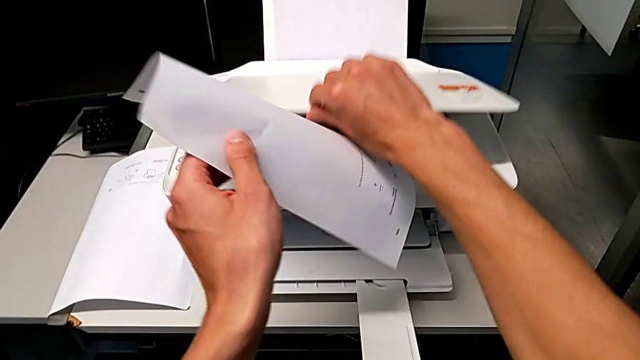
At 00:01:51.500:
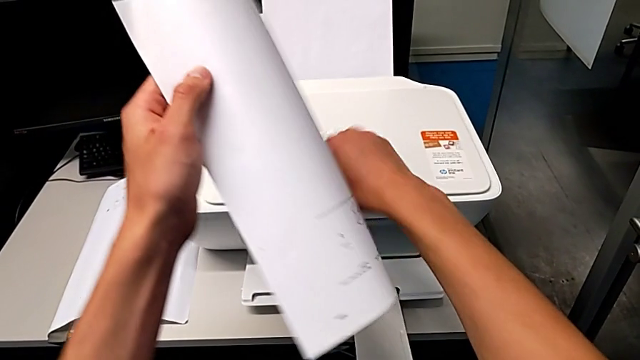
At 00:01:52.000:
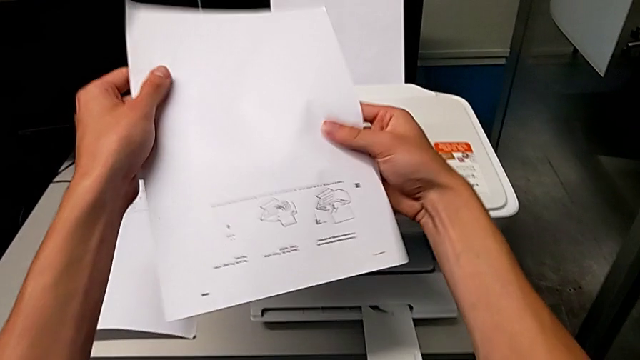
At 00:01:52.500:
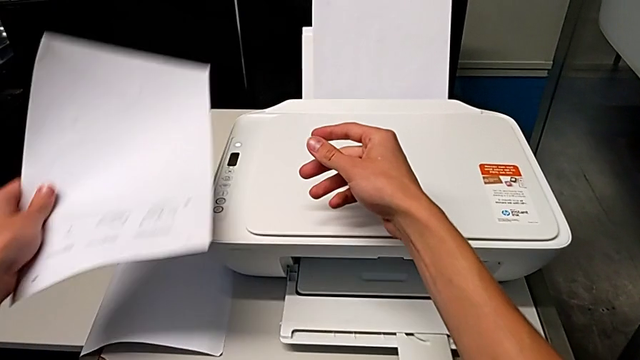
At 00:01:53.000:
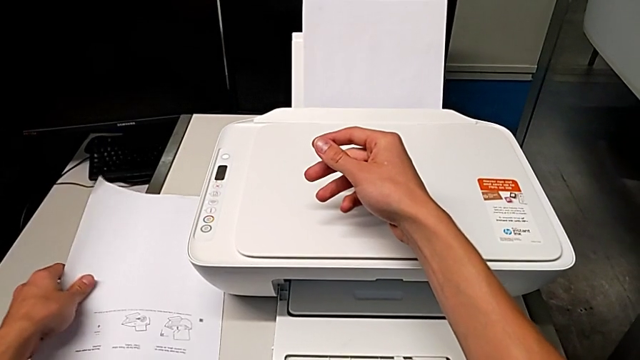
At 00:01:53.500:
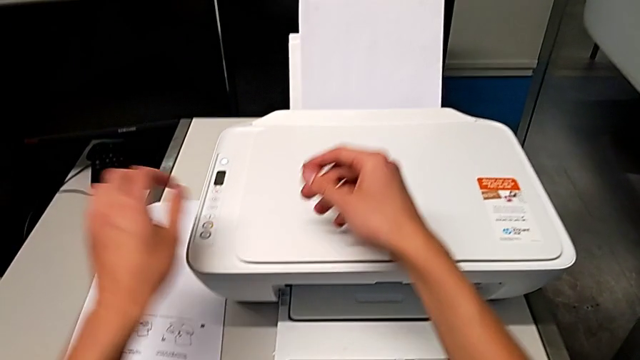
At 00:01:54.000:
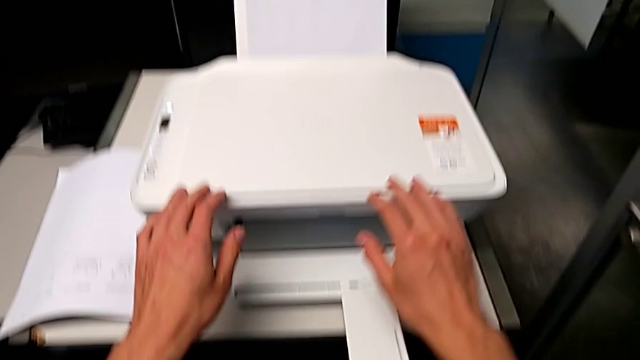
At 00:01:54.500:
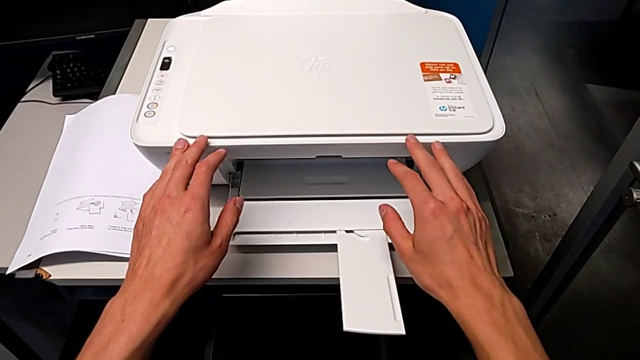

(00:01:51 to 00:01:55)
The camera wearer is withdrawing a paper from the printer. They close the copy gate, grab the paper stack and place the white paper stack.

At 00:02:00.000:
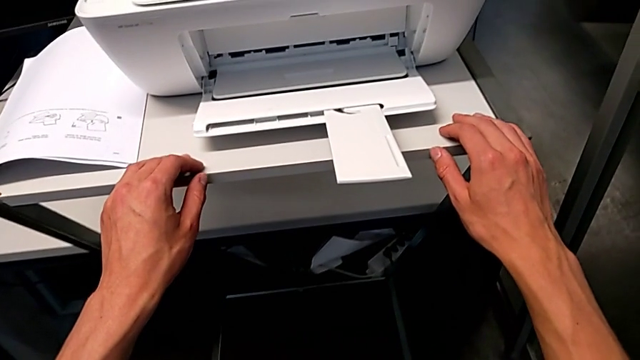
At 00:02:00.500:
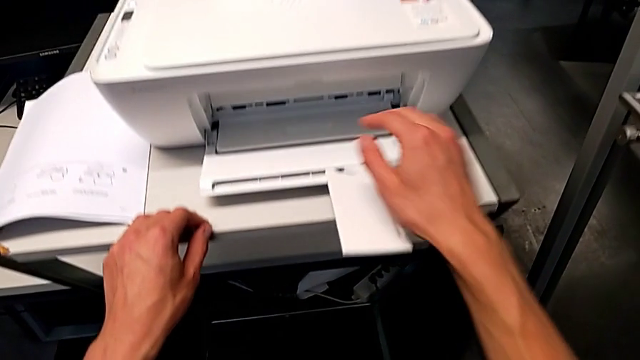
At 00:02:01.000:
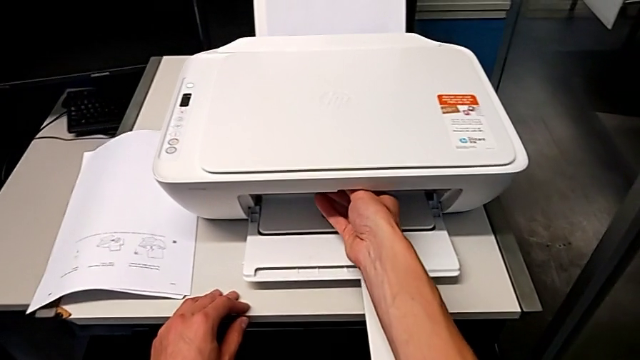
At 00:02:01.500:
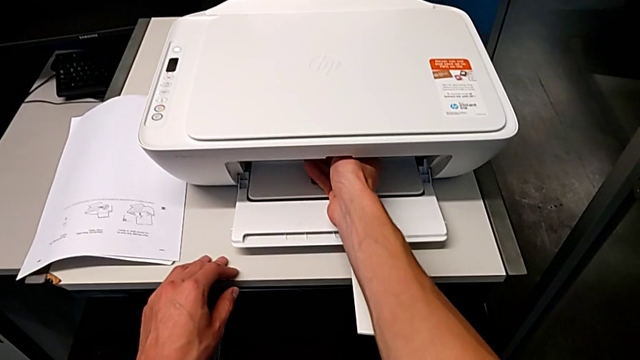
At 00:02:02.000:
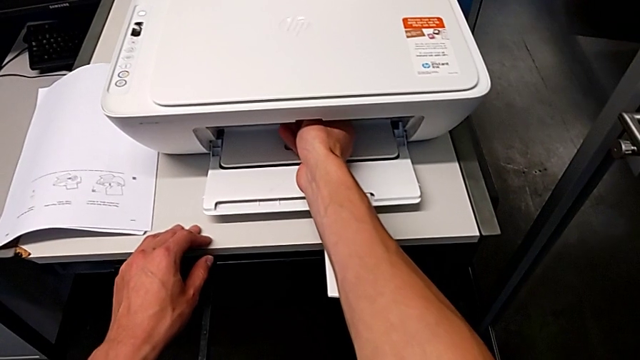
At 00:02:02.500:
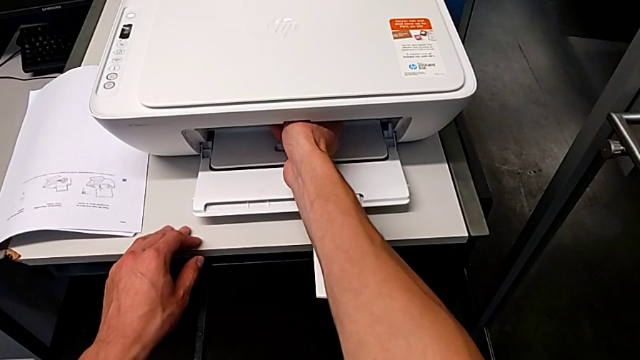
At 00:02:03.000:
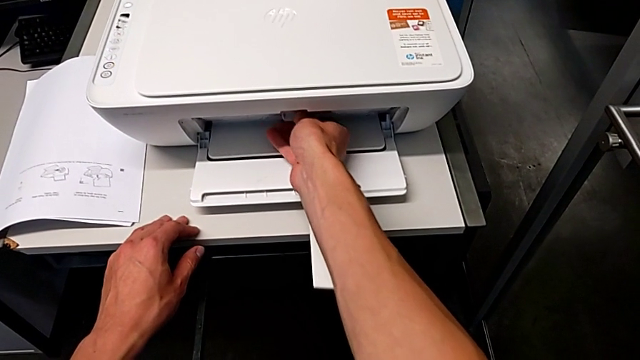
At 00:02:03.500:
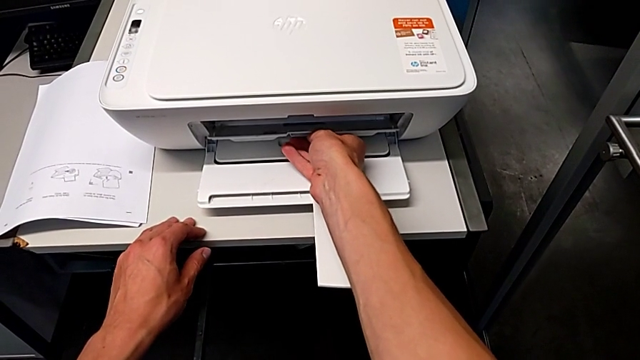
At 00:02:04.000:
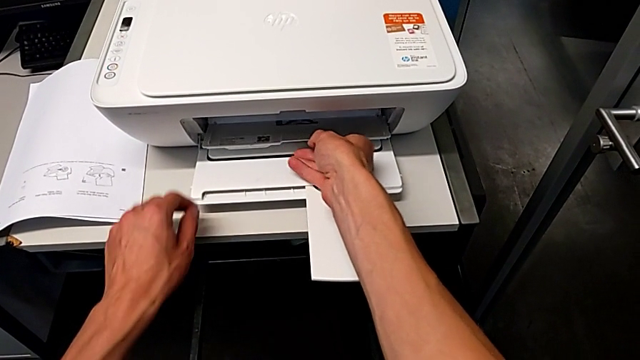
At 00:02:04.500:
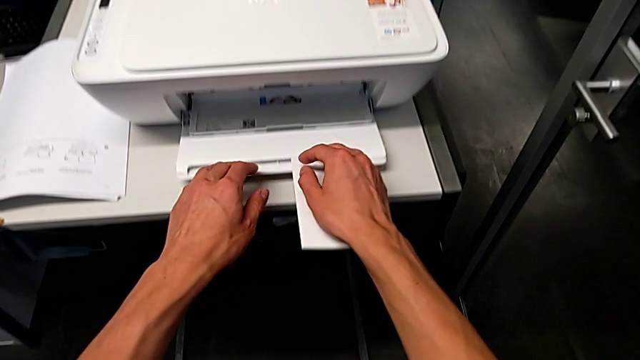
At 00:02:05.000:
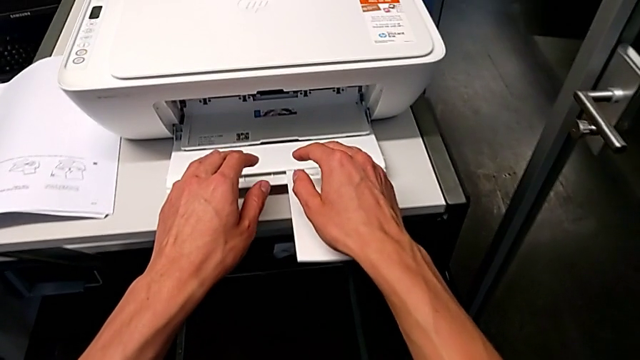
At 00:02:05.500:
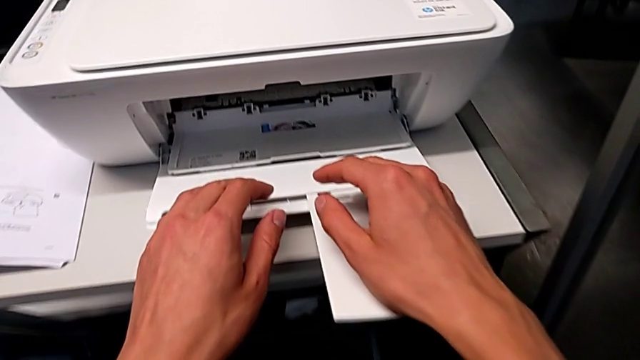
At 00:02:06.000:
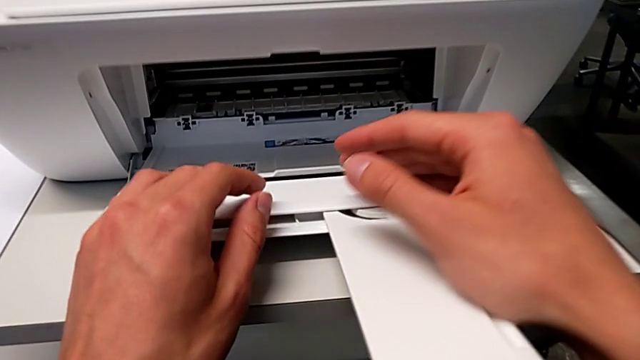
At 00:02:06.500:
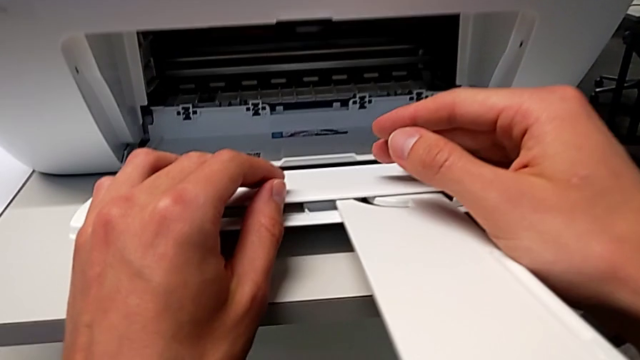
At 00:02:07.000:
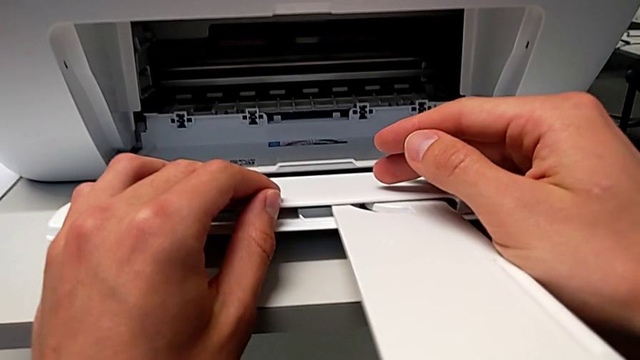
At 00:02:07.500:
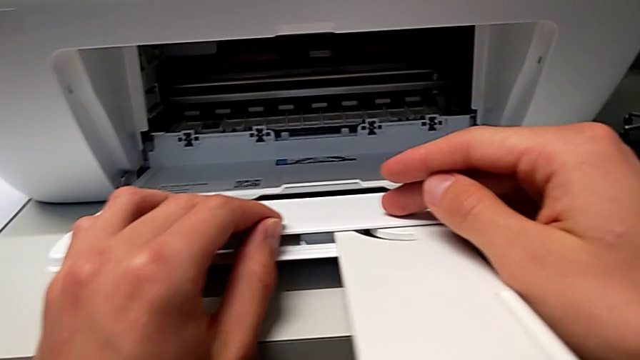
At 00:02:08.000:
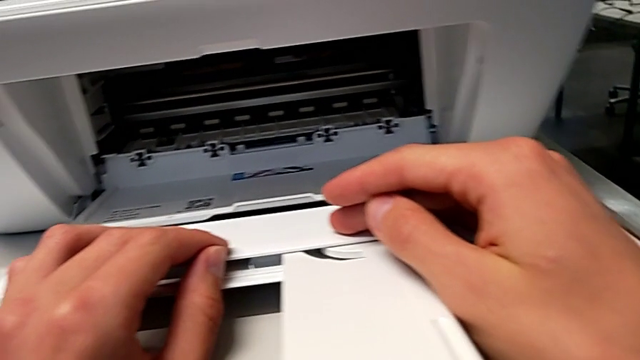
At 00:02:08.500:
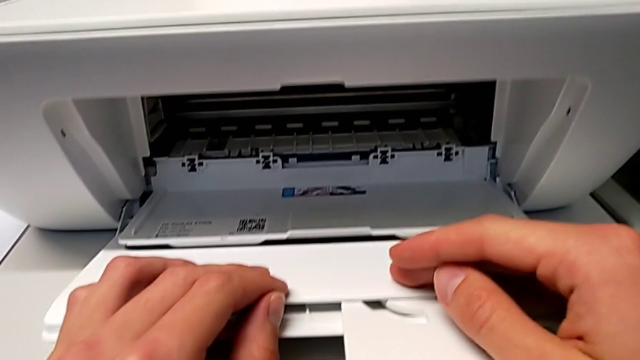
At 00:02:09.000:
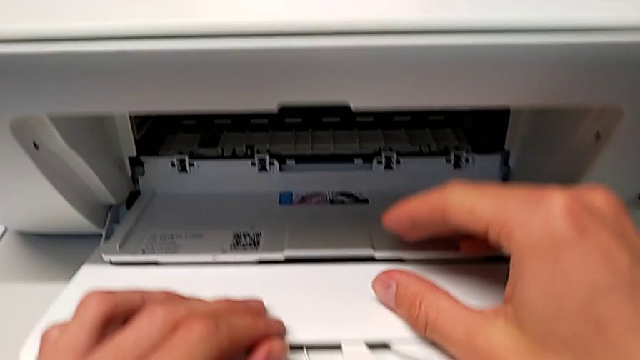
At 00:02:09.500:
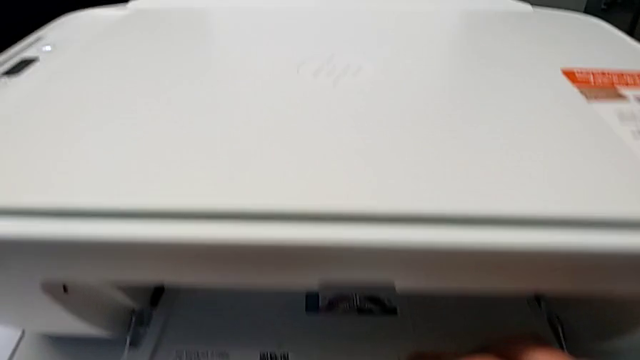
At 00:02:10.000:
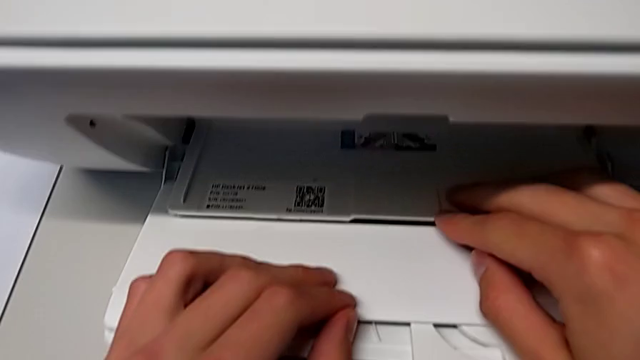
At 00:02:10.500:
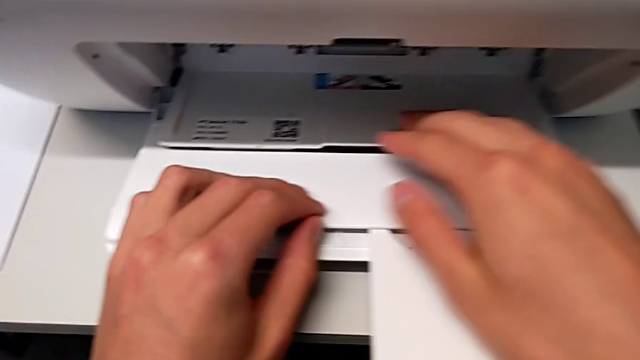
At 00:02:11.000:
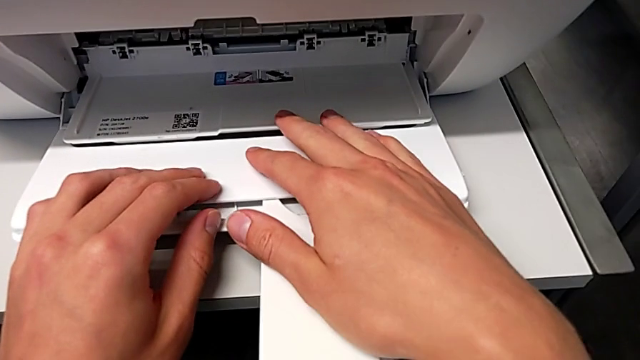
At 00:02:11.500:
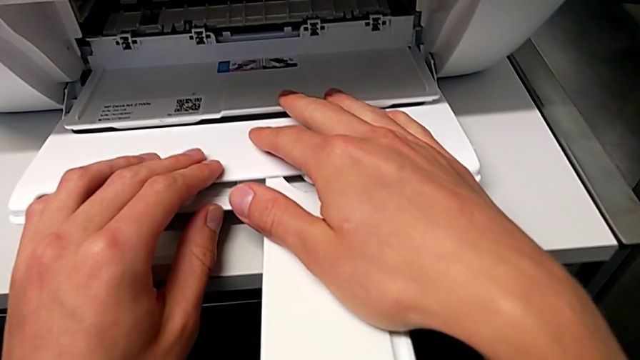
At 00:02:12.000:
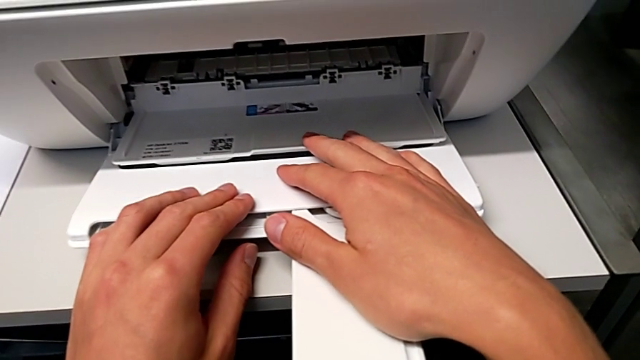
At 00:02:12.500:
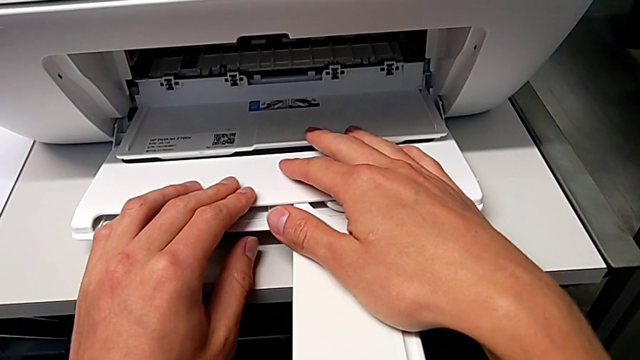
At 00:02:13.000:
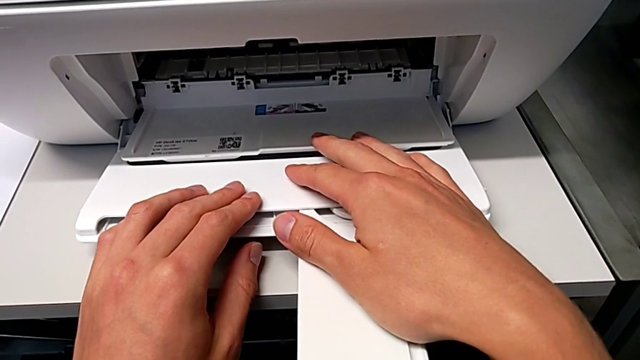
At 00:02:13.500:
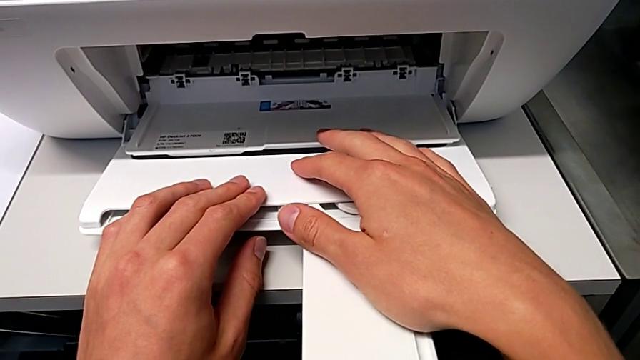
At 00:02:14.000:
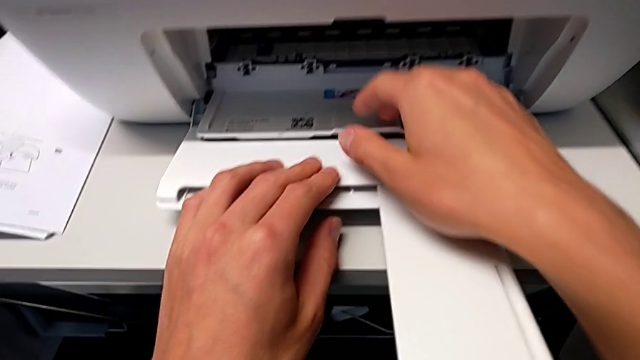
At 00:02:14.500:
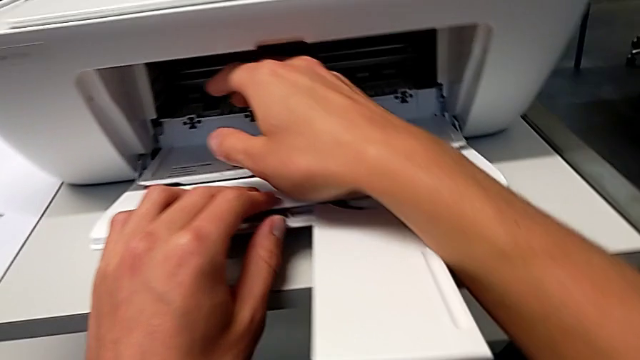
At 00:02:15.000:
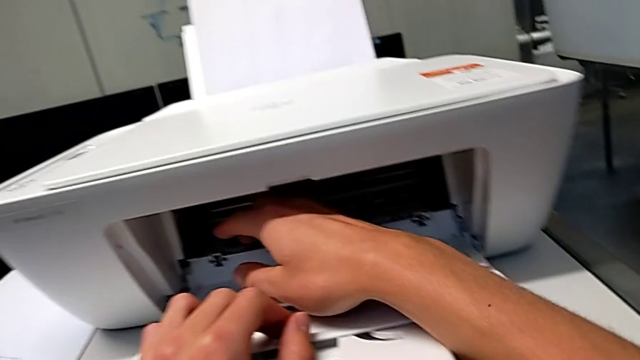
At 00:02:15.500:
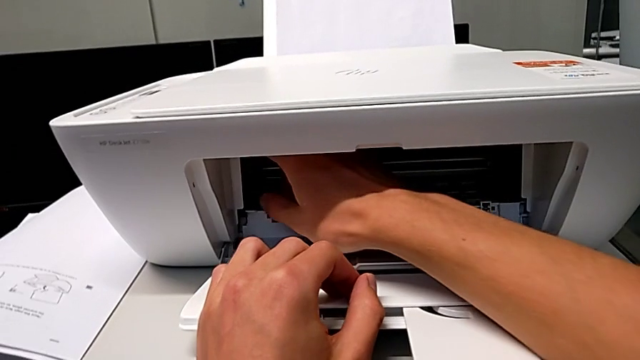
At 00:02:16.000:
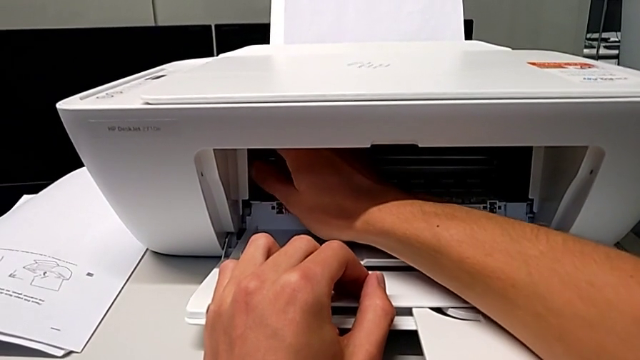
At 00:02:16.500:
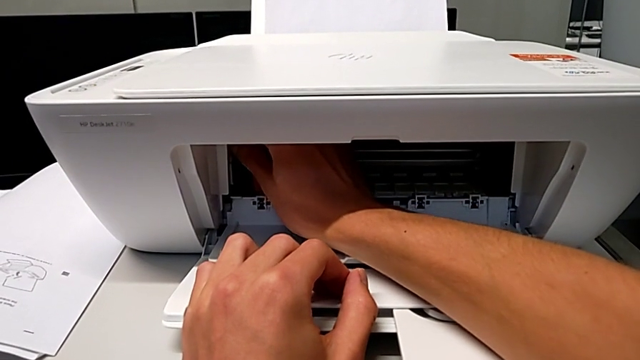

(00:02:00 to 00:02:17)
The camera wearer is removing the old ink cartridges. They open the cartridge gate.
